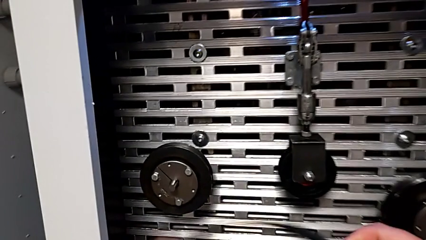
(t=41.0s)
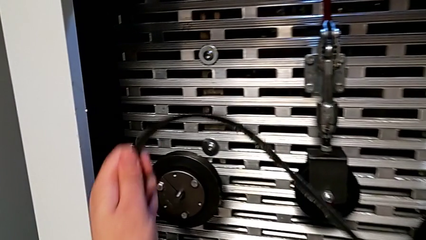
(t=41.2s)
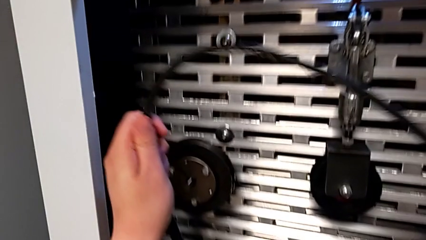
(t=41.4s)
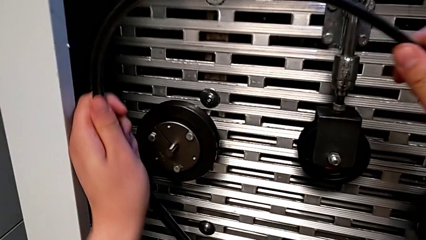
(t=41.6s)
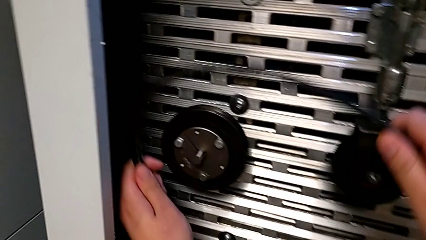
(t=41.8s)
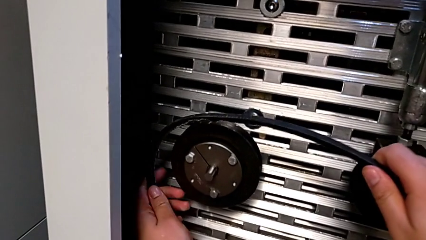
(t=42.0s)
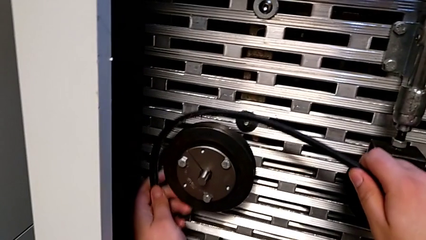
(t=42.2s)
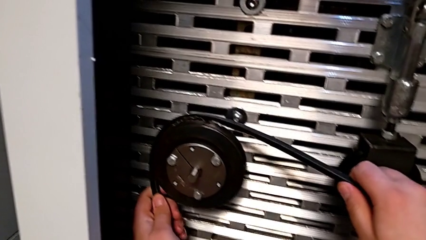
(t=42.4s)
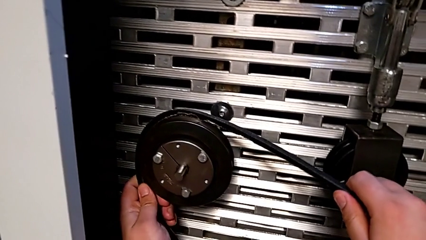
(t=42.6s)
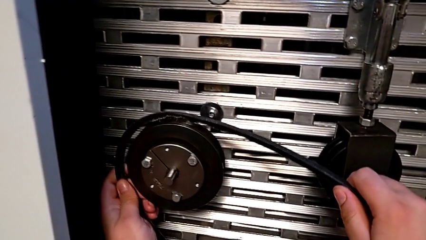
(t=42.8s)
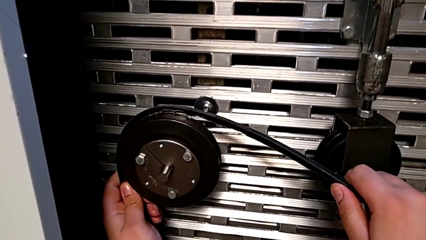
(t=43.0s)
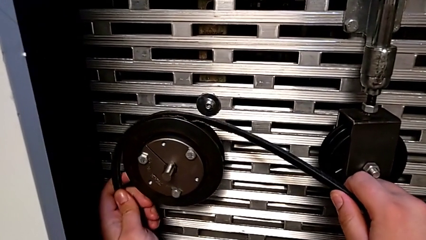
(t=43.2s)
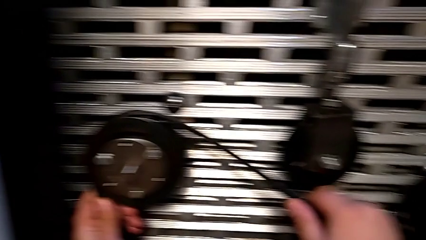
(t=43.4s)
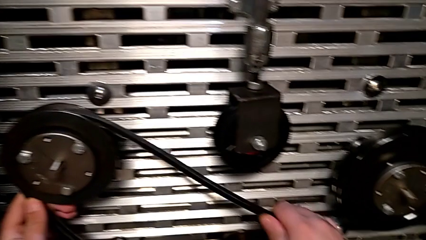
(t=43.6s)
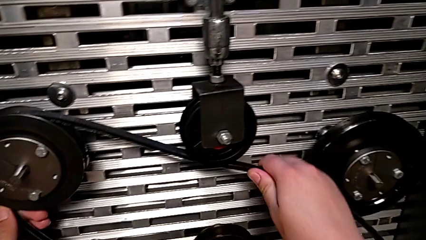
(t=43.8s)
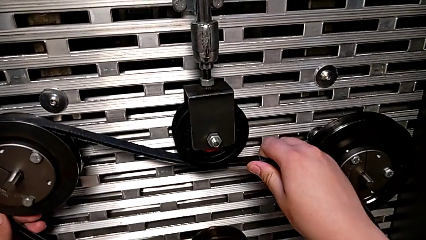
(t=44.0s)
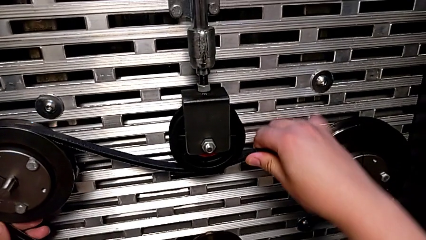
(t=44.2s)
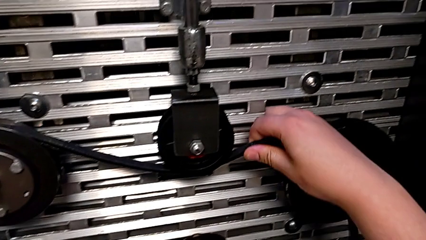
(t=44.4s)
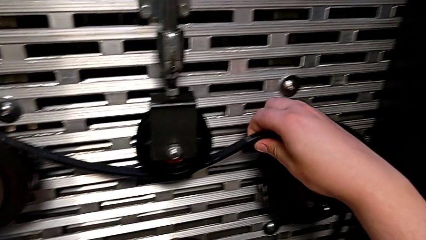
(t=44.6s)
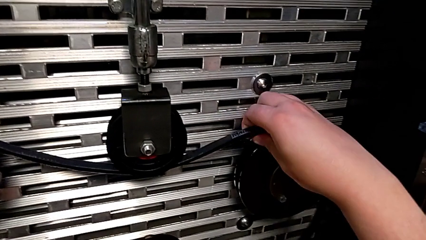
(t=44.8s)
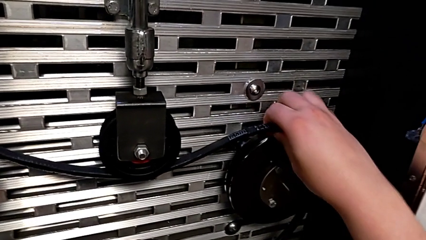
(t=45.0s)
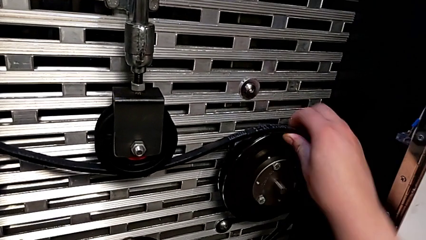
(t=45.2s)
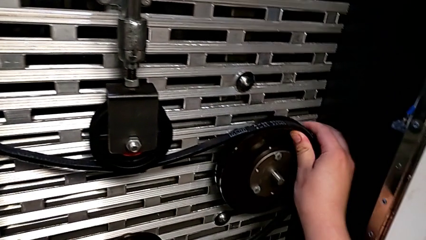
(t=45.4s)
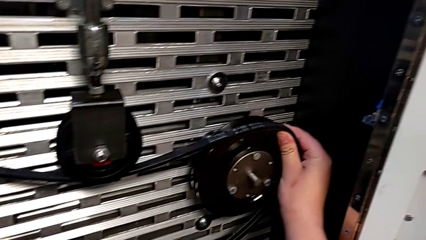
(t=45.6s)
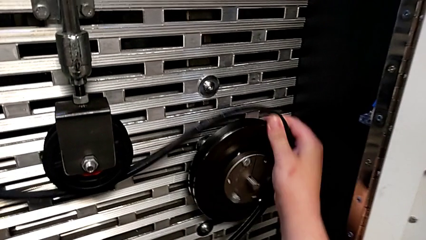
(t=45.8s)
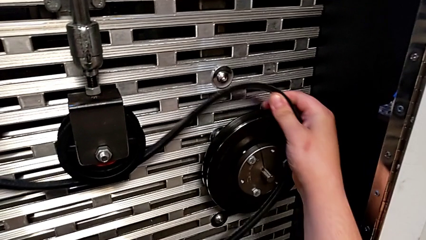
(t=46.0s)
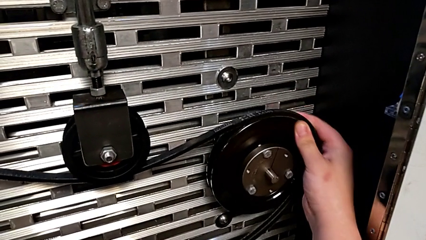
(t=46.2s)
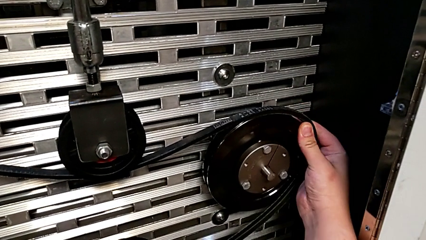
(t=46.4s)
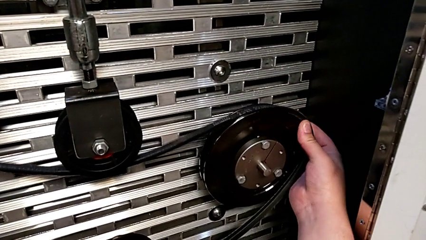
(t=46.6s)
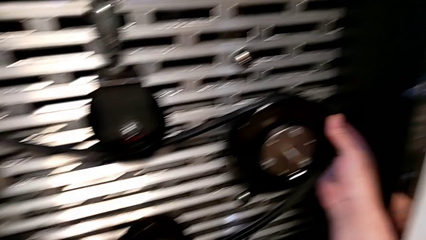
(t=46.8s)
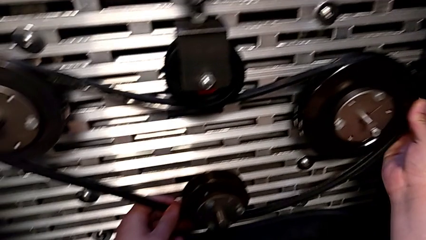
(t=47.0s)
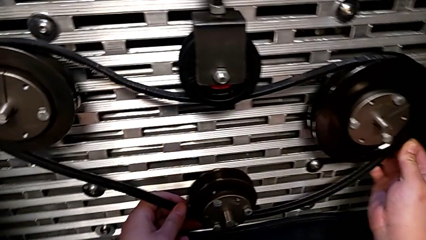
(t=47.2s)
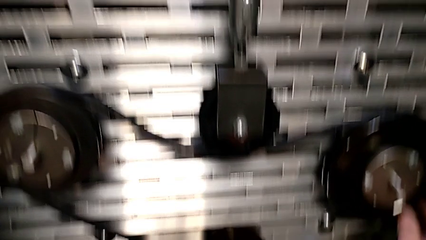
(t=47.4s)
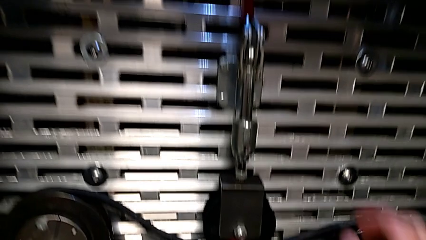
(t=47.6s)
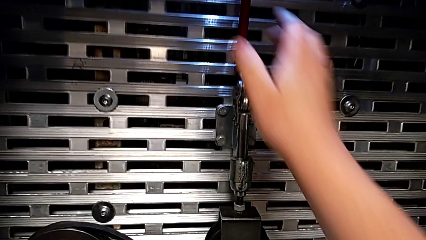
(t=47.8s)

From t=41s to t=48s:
The camera wearer is assembling the old belt. They assemble the belt.

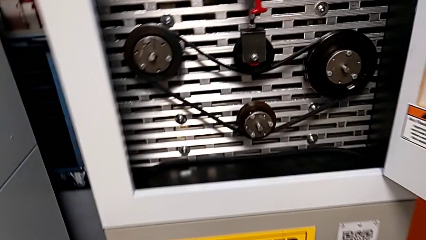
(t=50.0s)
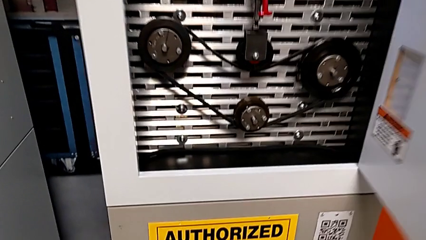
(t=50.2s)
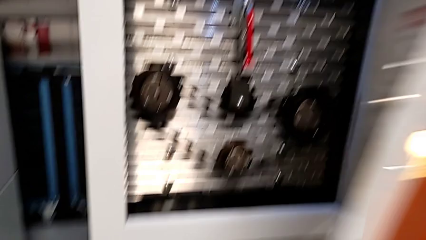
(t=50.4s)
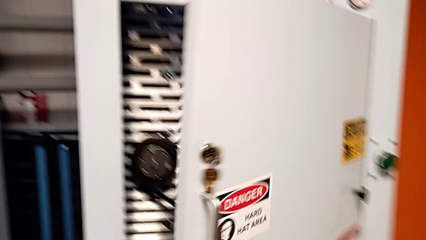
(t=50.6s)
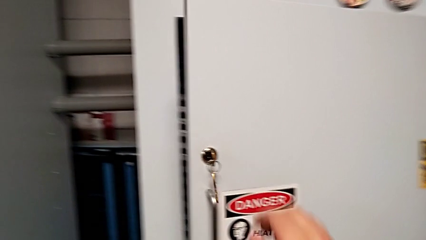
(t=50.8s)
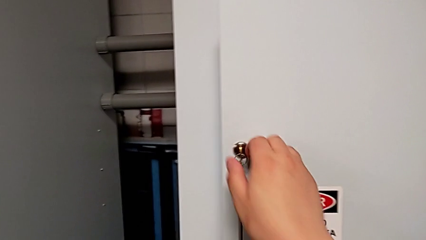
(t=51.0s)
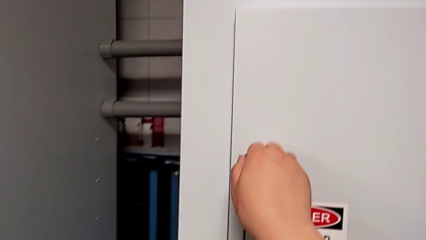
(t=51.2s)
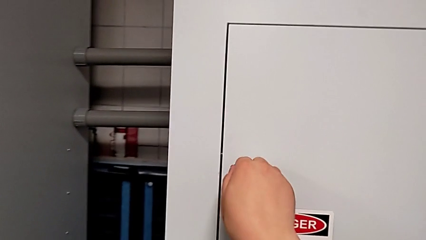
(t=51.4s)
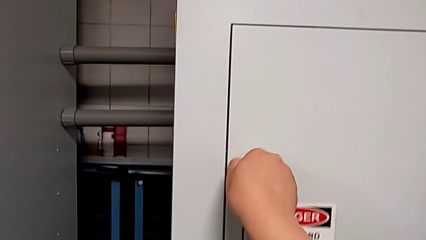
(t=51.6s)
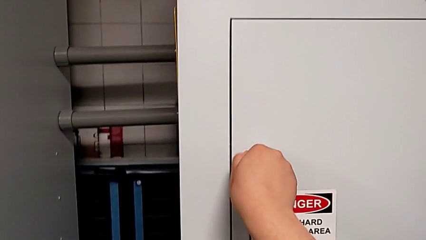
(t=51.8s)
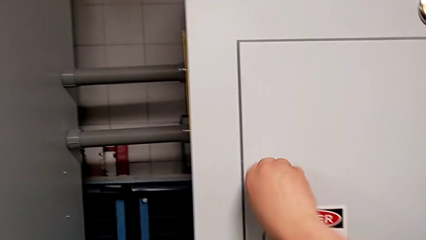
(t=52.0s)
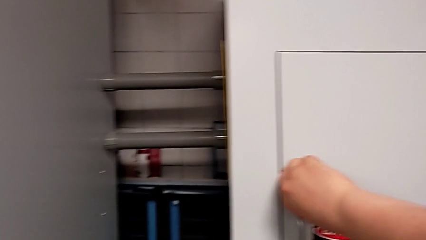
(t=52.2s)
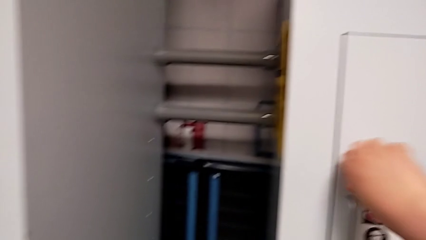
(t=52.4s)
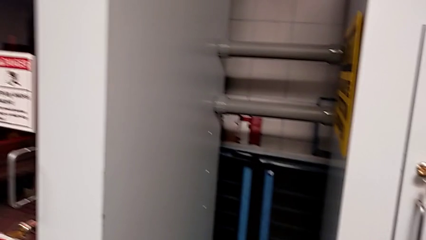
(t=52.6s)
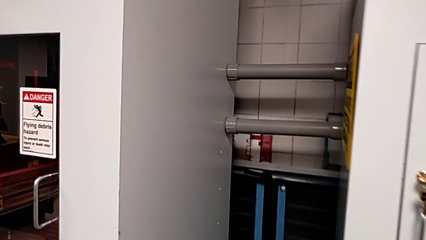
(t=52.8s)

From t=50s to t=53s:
The camera wearer locks the front panel door. They close the front panel door and lock it.
